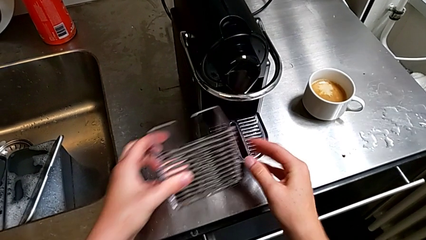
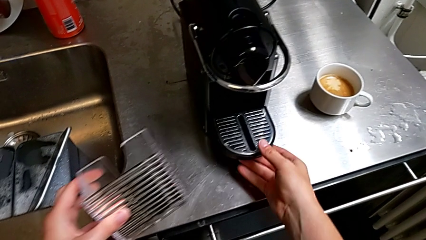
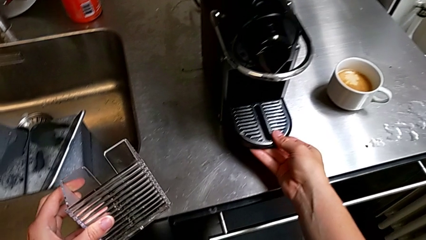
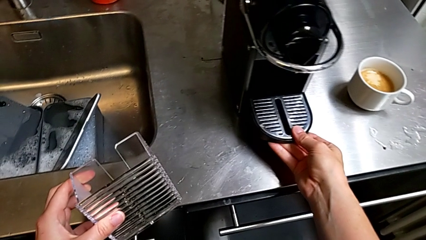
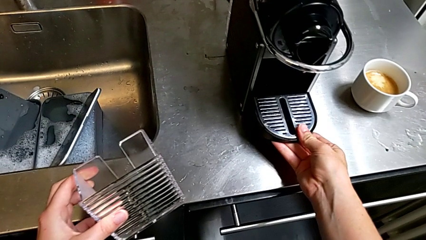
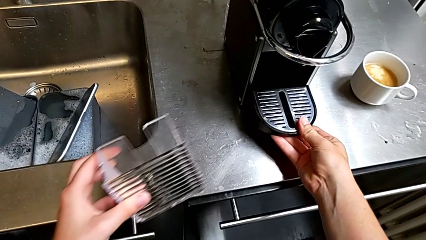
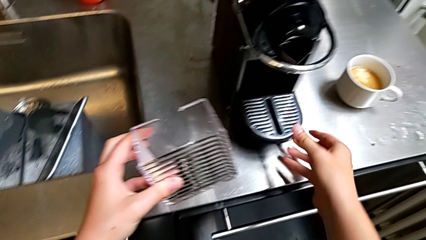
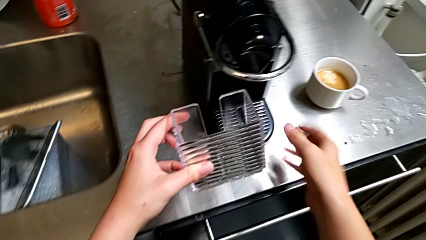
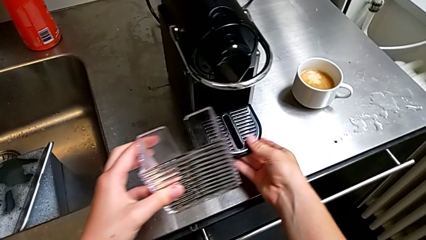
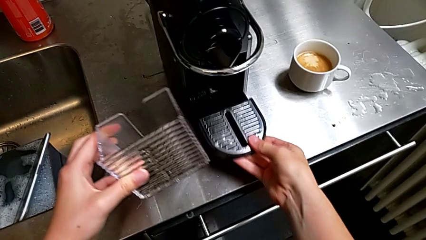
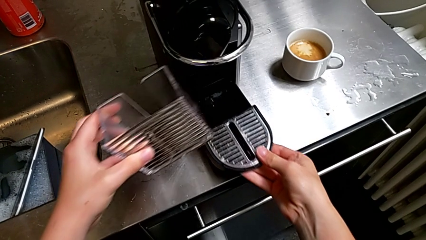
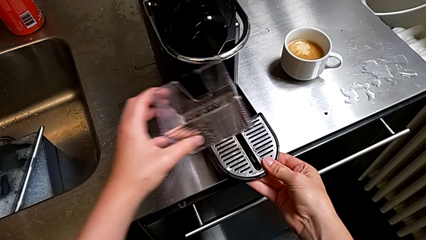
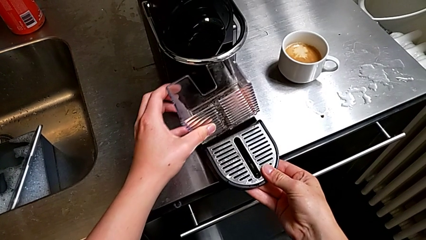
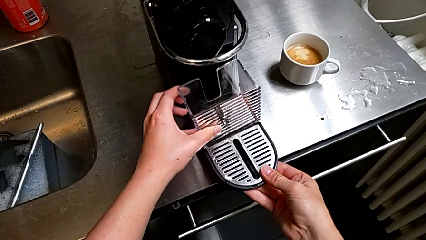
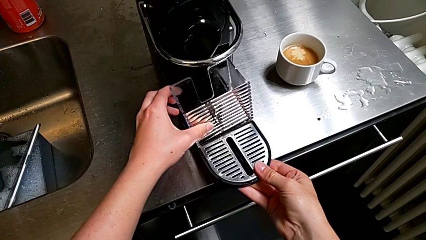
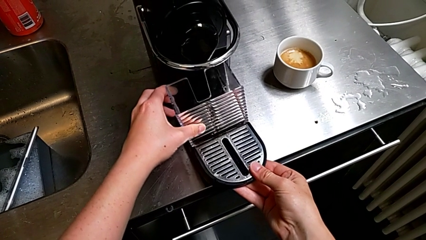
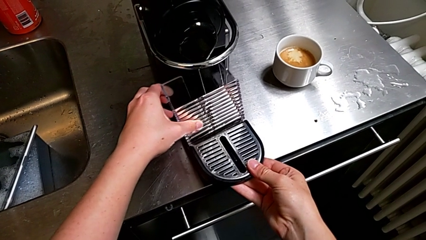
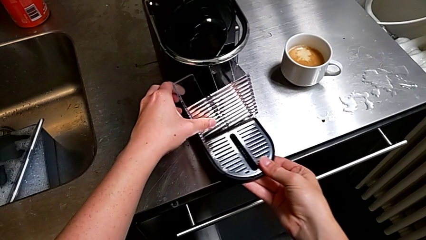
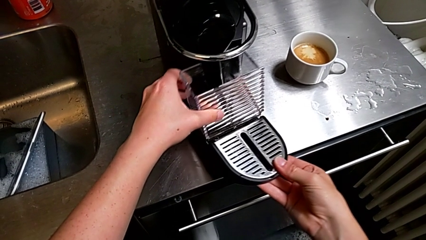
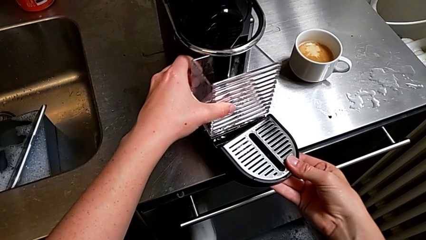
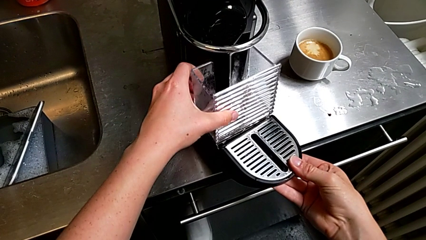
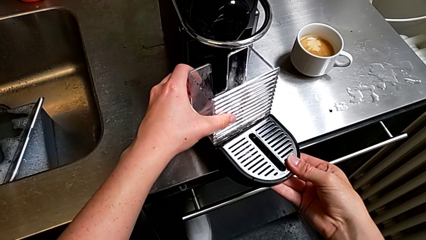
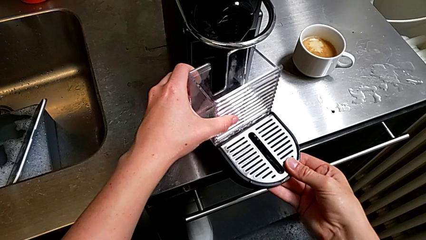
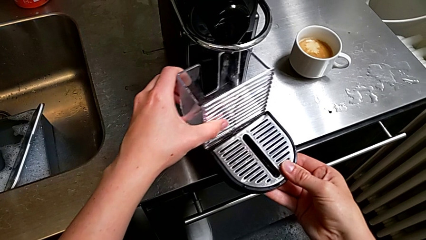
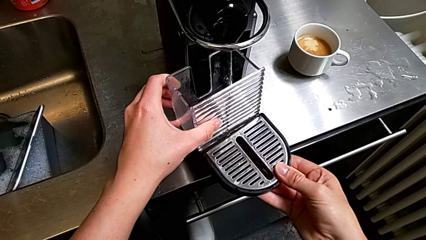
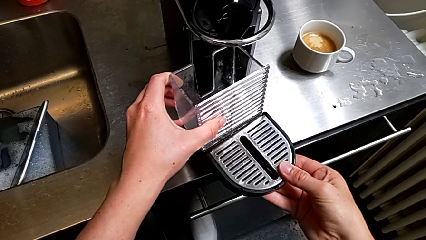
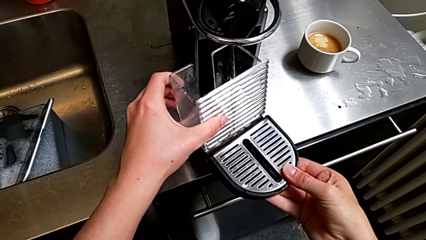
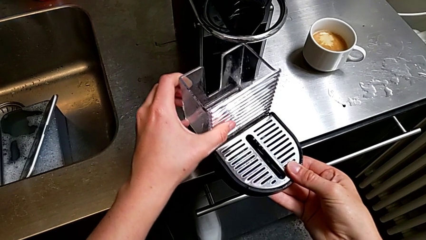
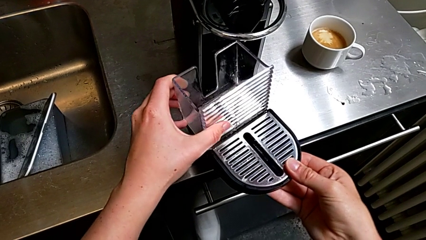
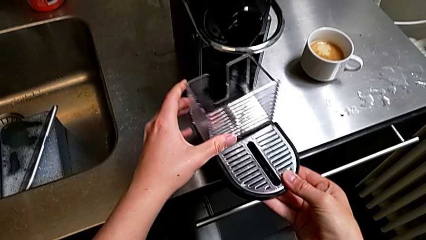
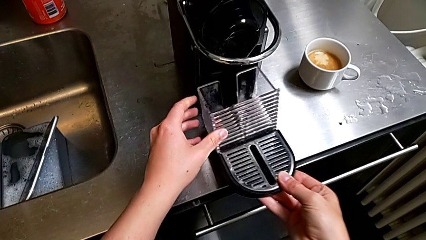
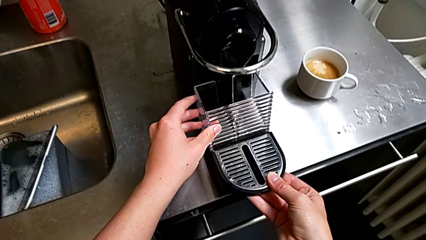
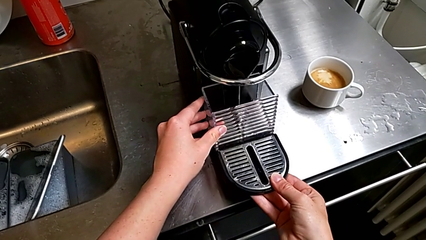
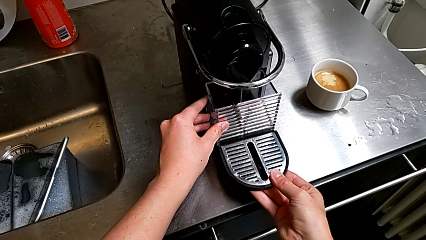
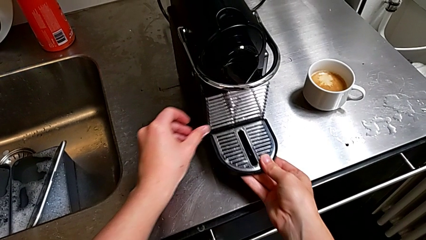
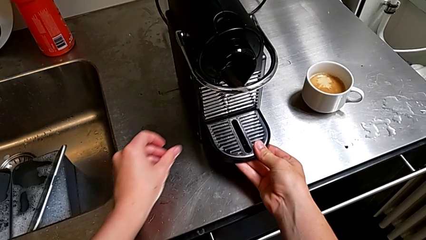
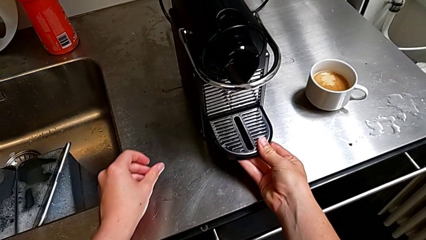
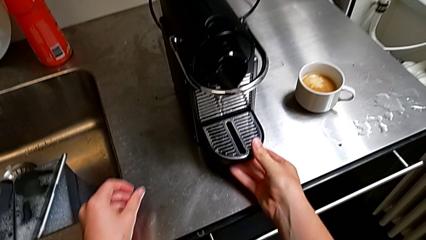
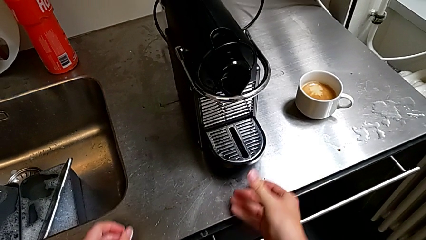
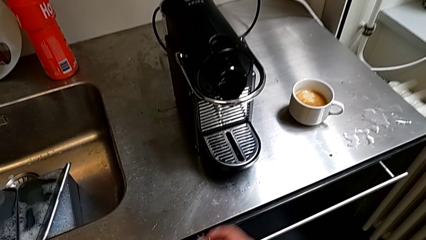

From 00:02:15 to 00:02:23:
The camera wearer is emptying the drip tray into the sink. They withdraw the drip tray with the right hand, assemble the capsule container with the left hand and insert the capsule container with the right hand.
